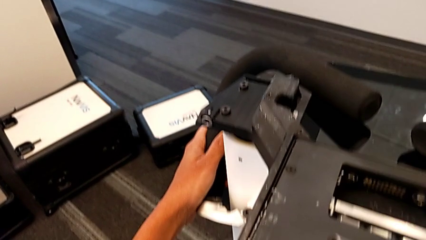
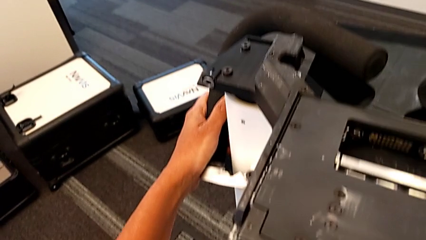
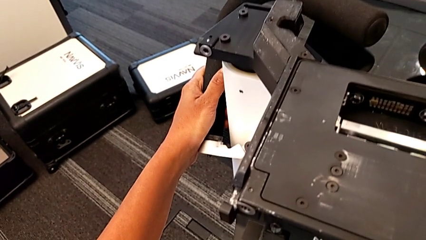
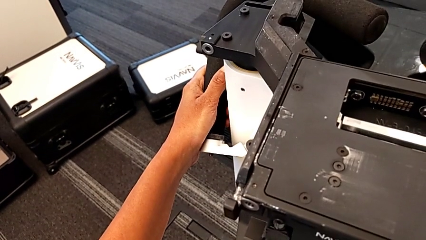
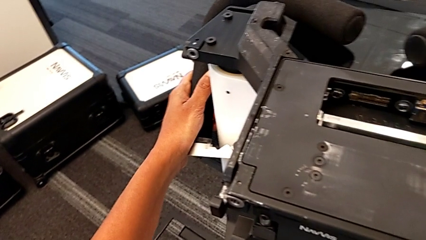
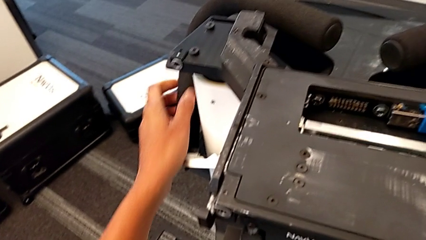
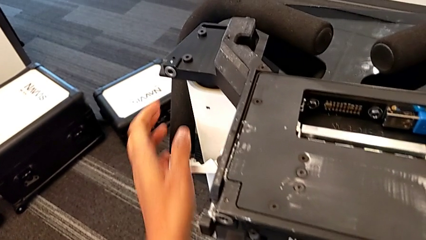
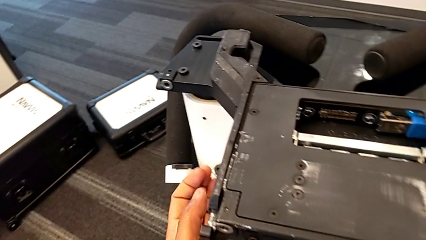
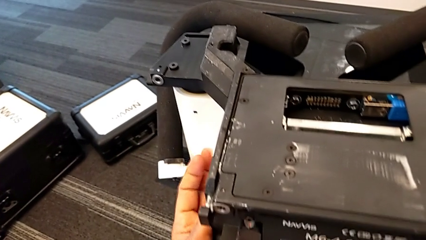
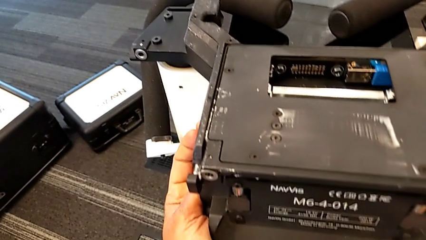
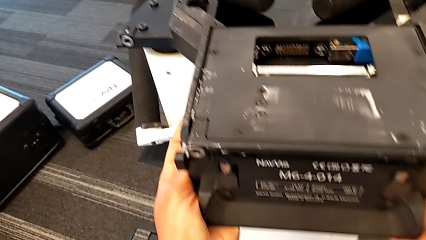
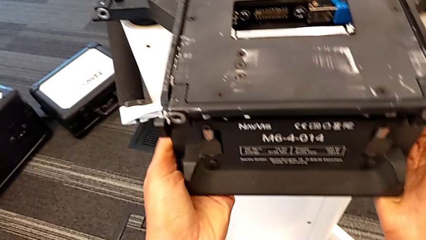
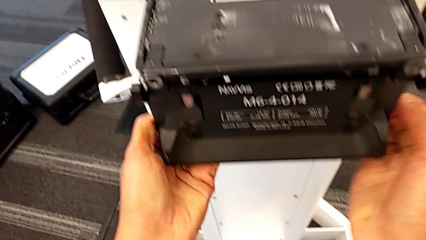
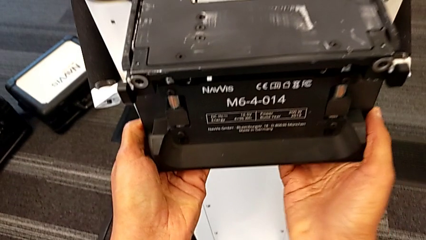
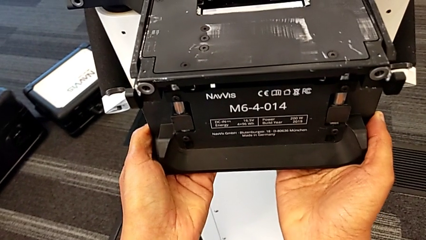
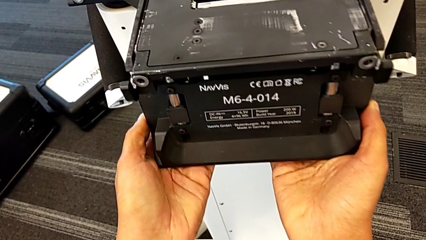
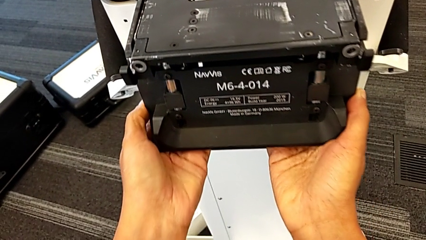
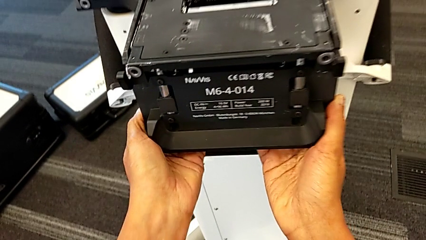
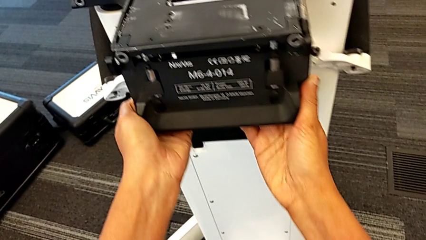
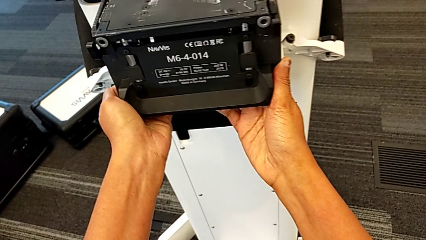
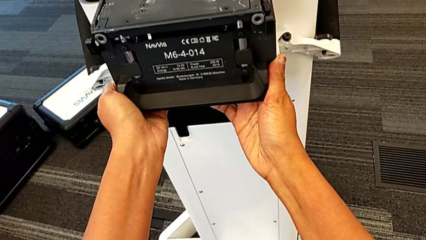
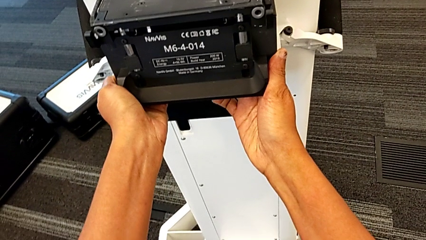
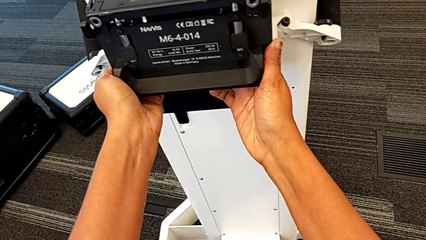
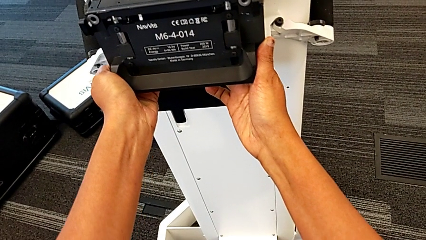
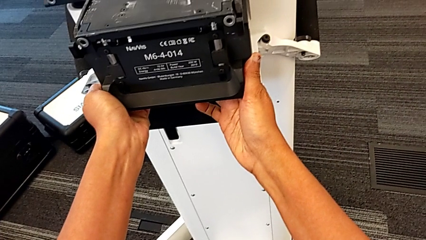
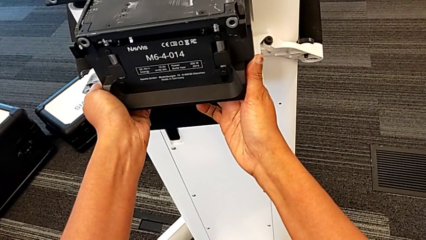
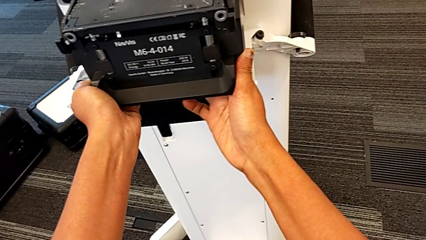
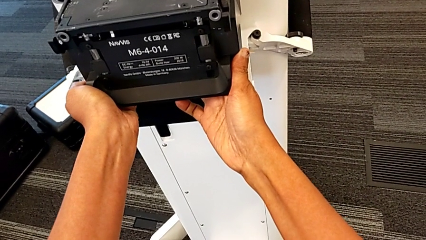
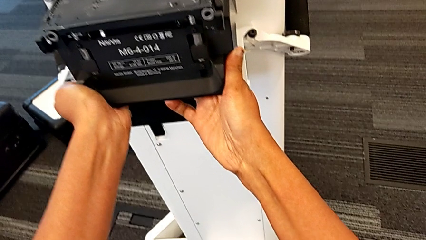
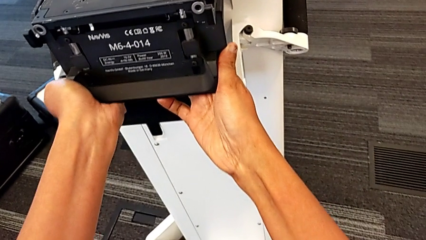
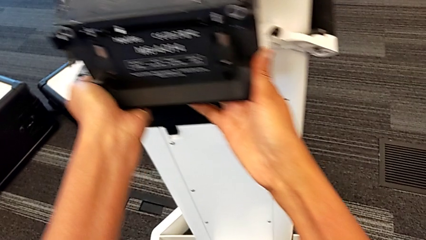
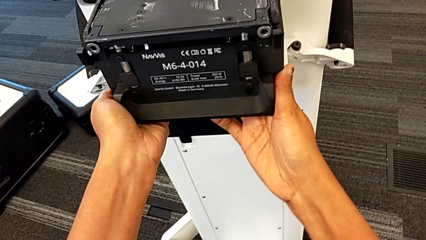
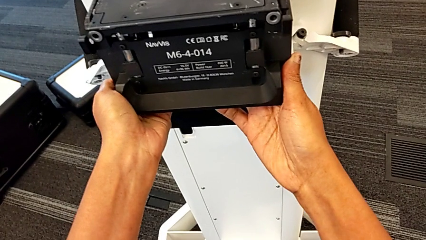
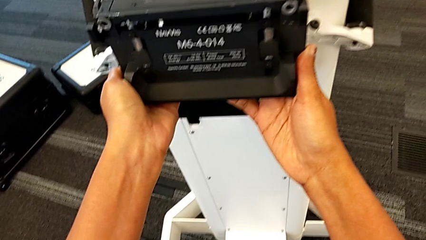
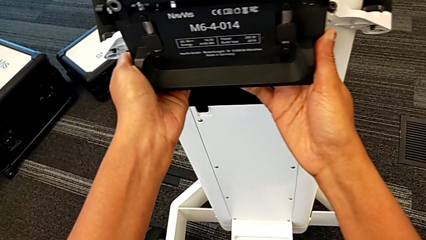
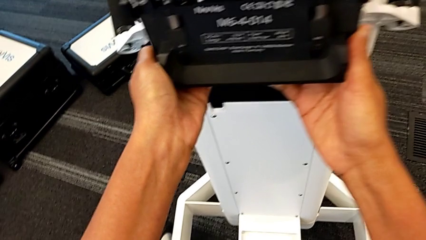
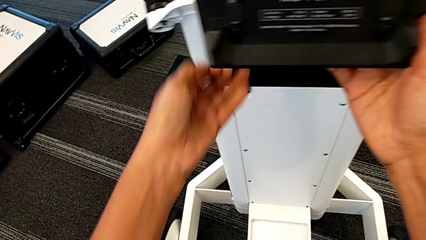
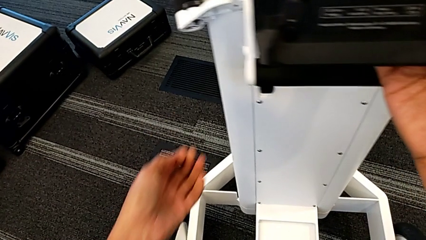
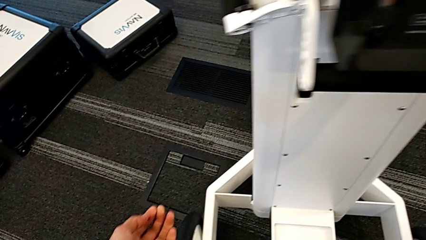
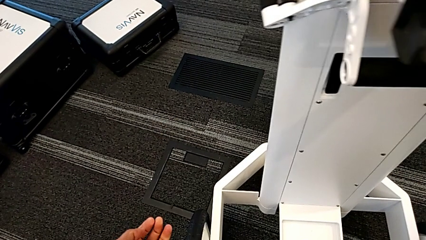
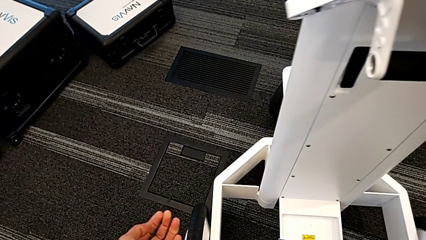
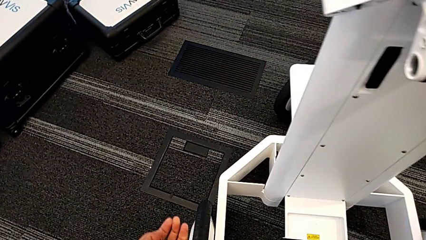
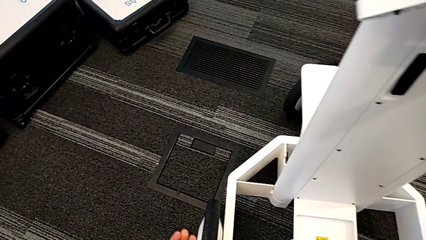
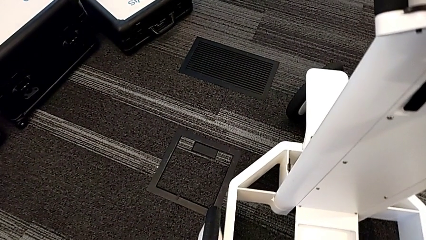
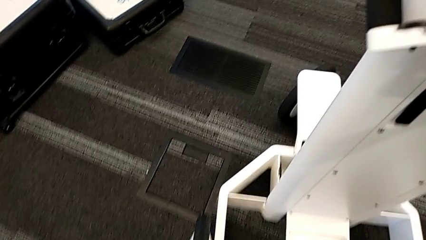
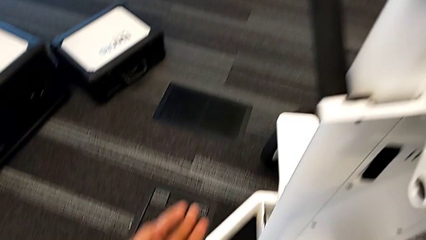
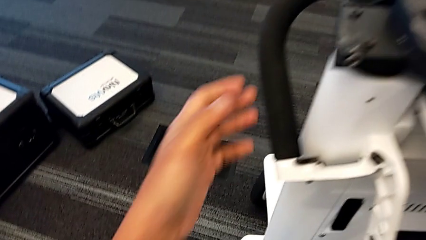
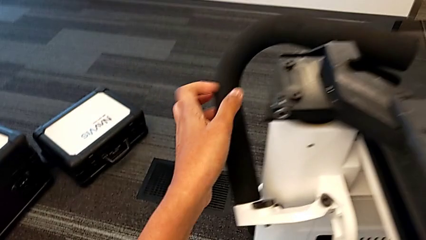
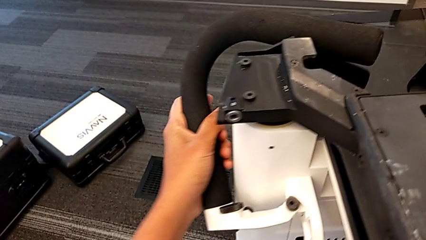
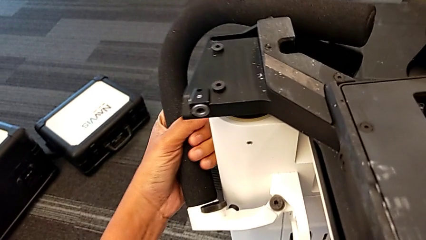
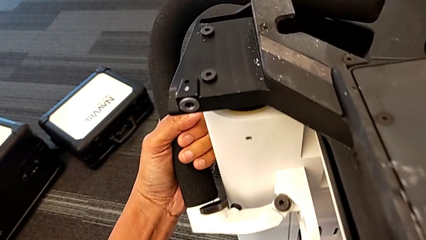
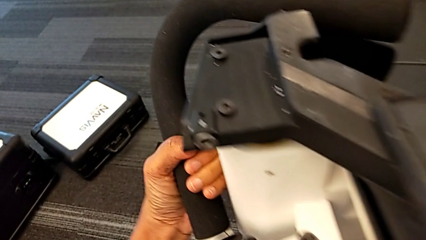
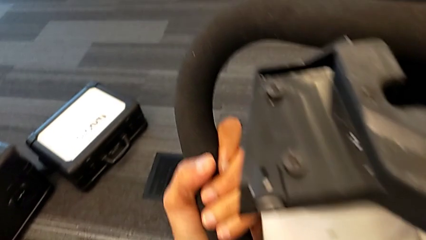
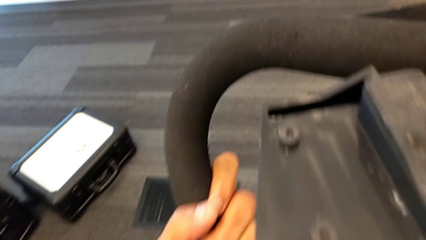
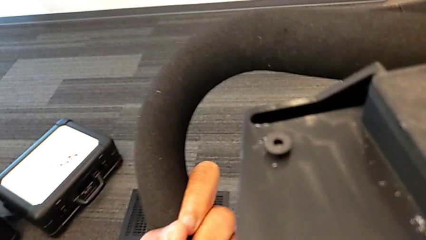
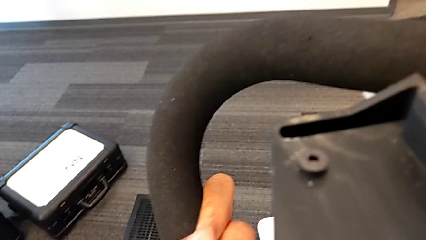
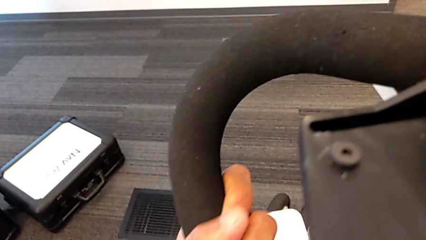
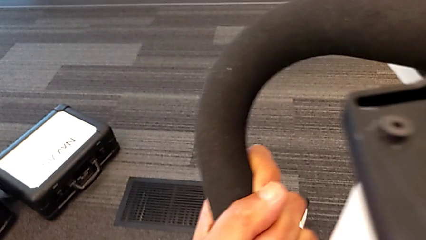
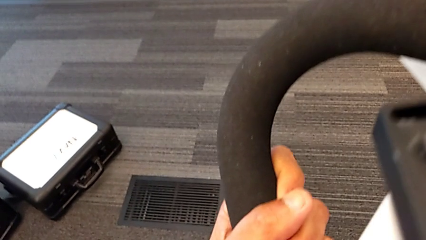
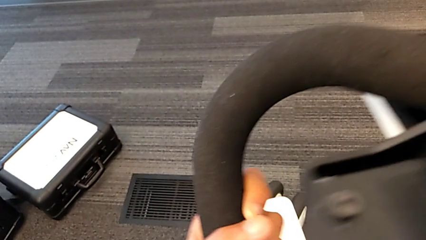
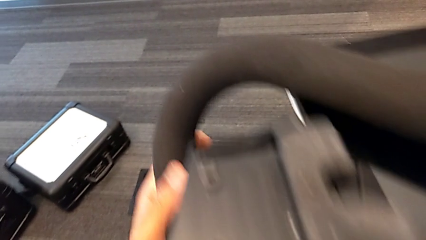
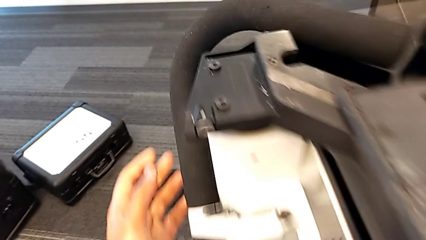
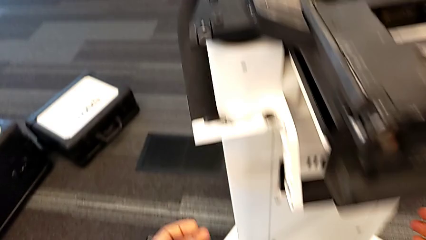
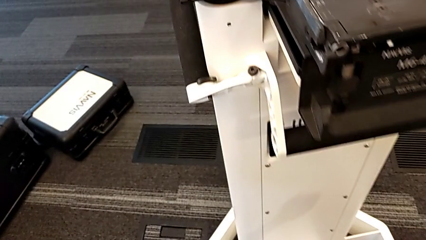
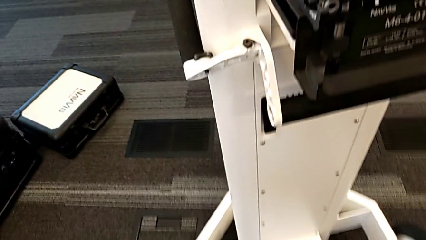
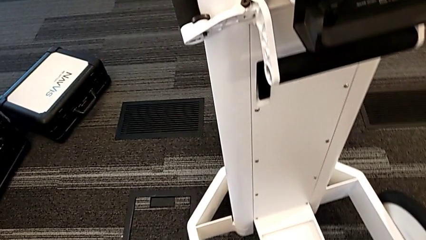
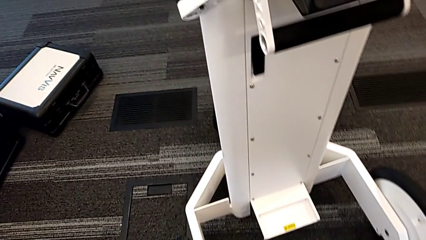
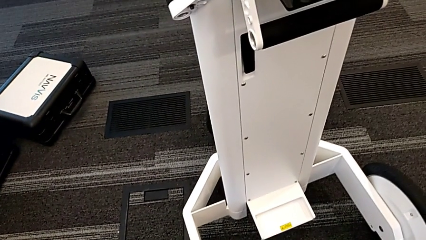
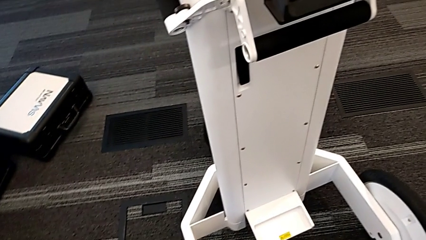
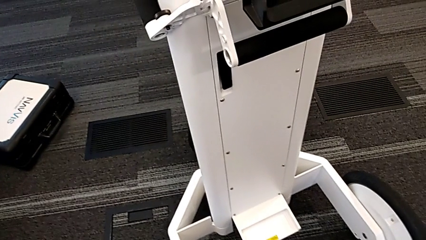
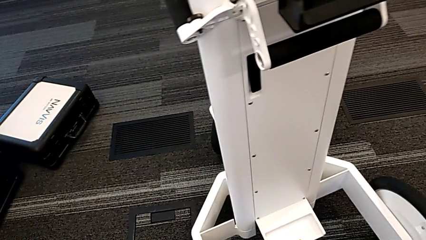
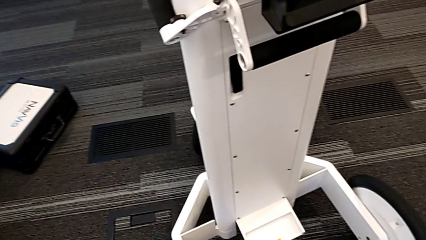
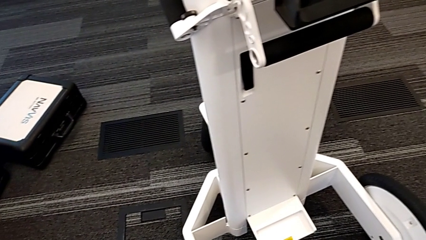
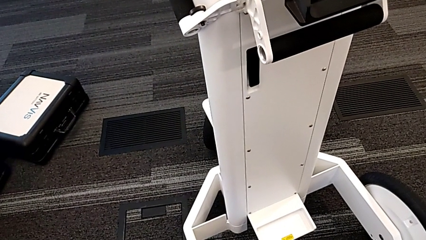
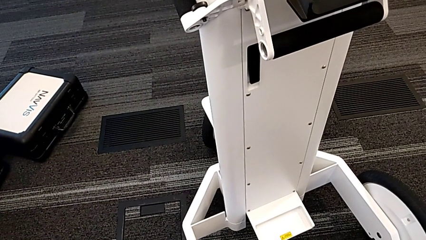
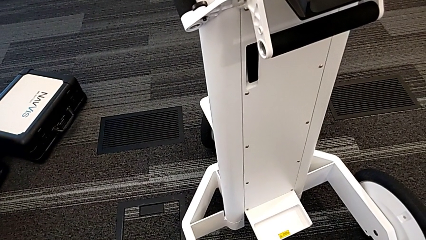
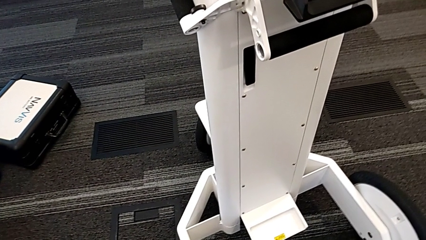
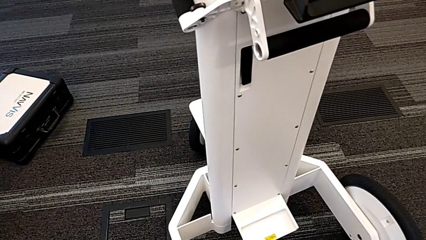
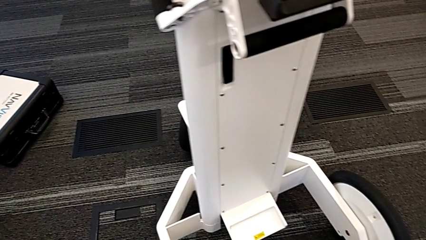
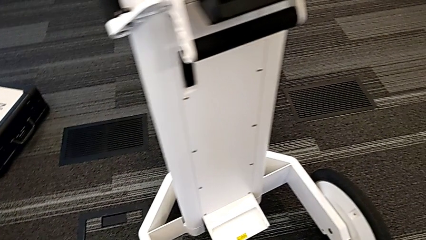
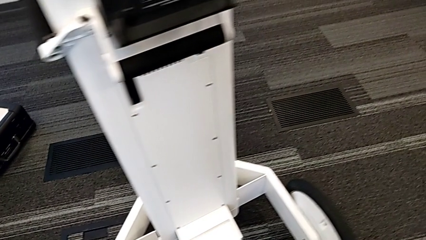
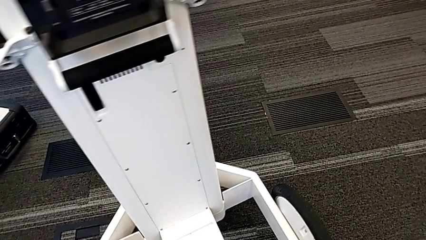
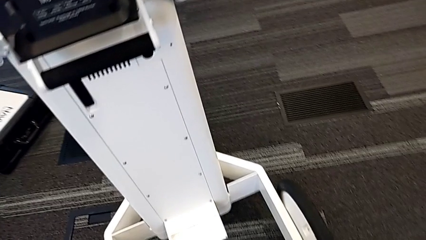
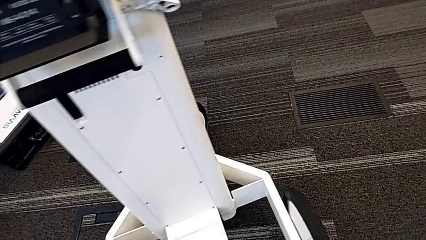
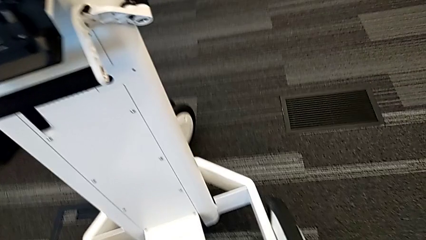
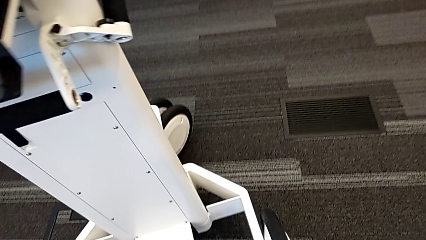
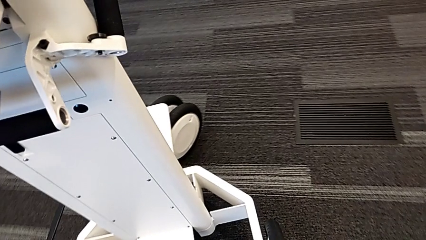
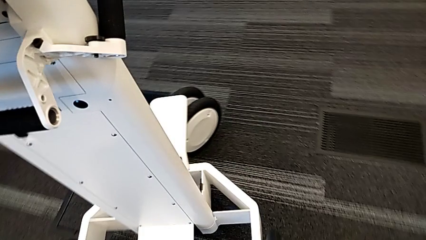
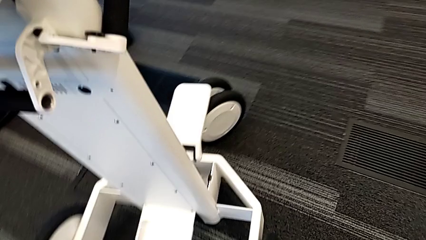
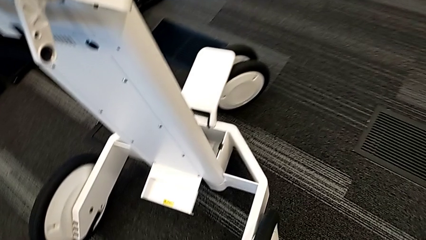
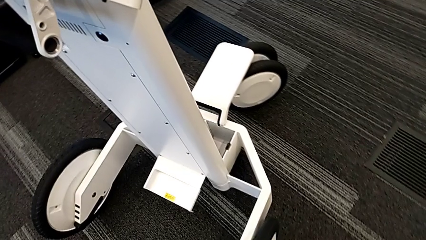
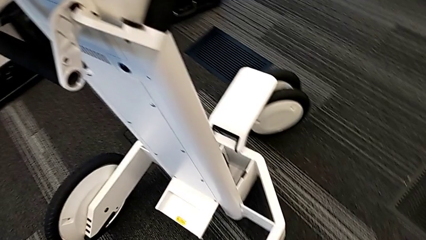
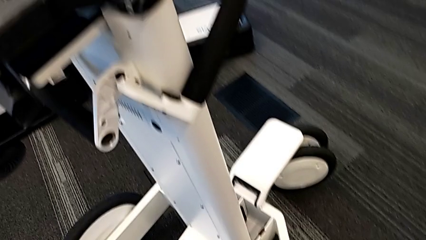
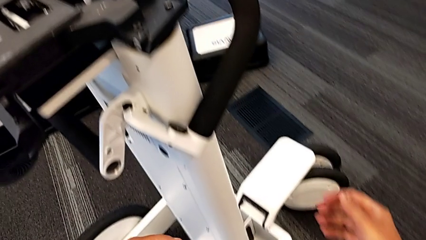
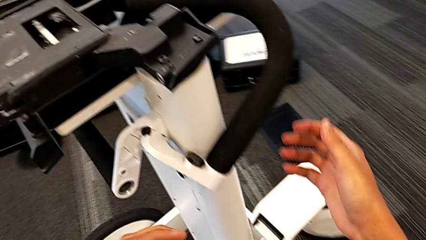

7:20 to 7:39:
The camera wearer is attempting to pull out the bottom M6 body. They hold the M6 head twice, wrongly lift it and cannot lift the upper part, and inspect the M6 machine.
